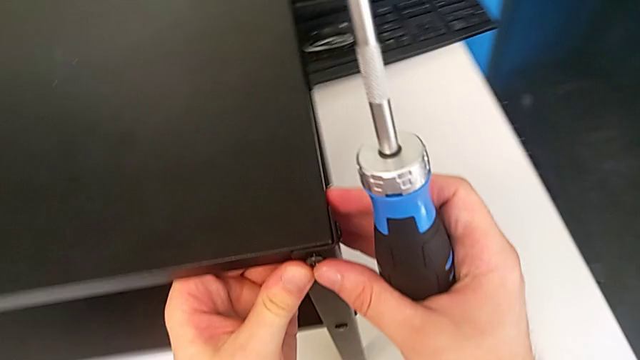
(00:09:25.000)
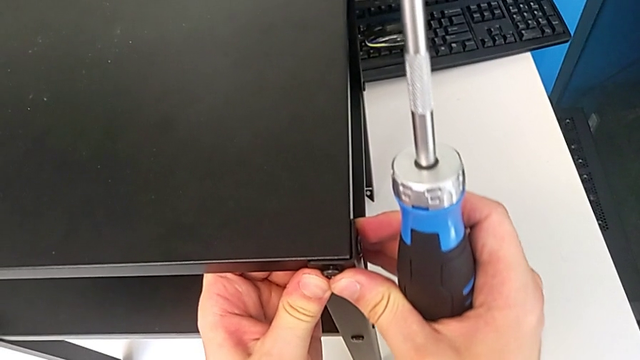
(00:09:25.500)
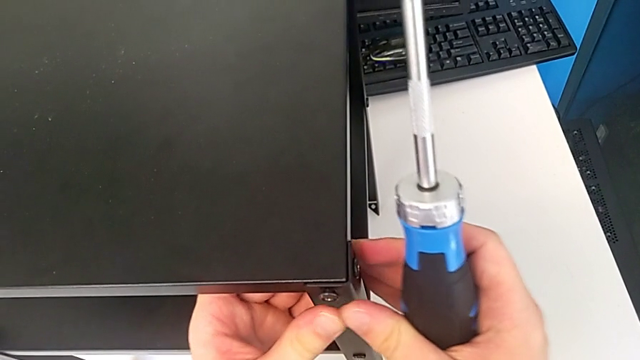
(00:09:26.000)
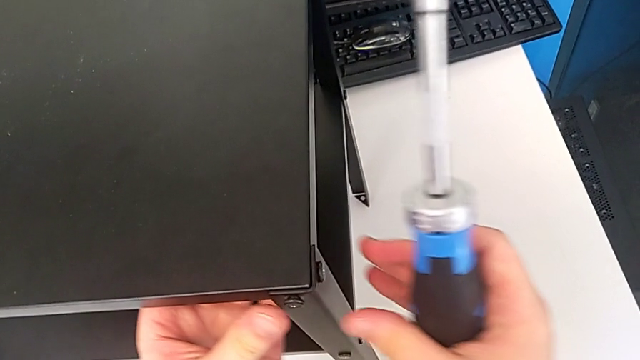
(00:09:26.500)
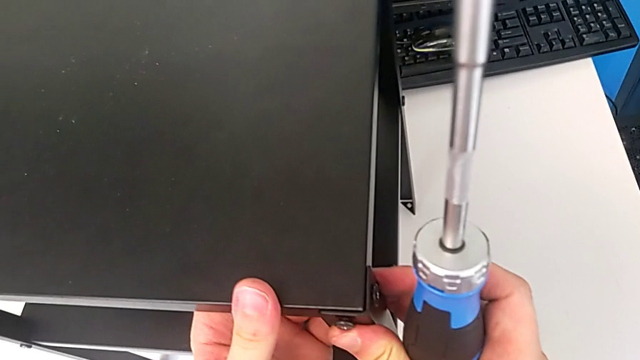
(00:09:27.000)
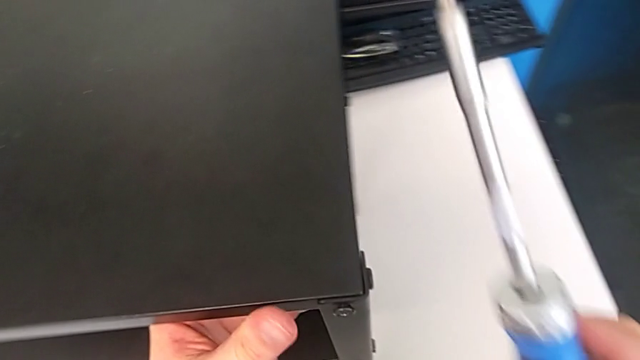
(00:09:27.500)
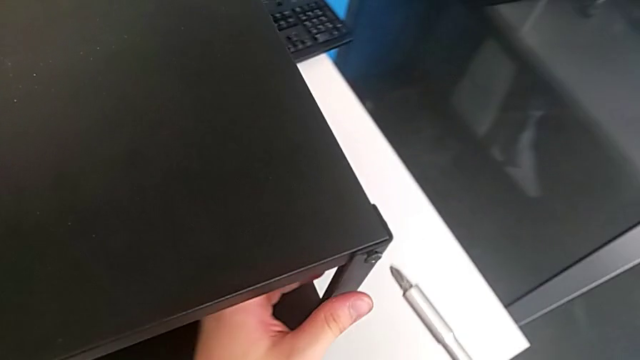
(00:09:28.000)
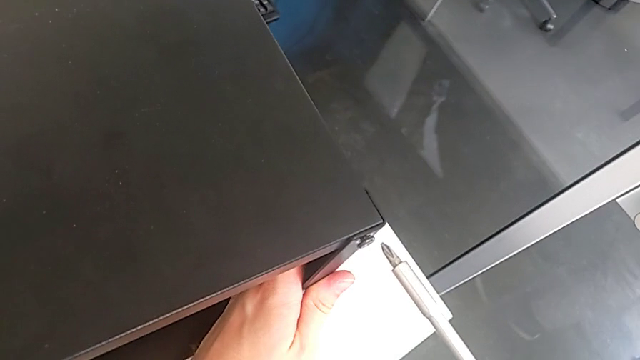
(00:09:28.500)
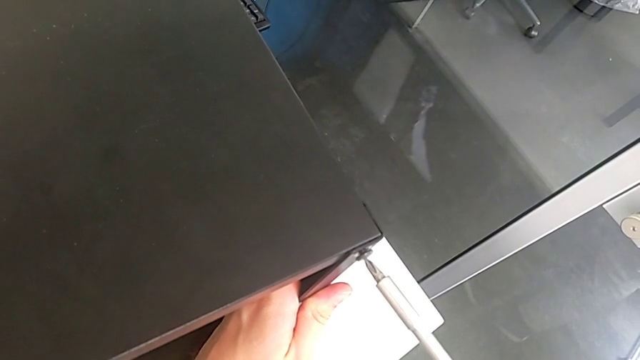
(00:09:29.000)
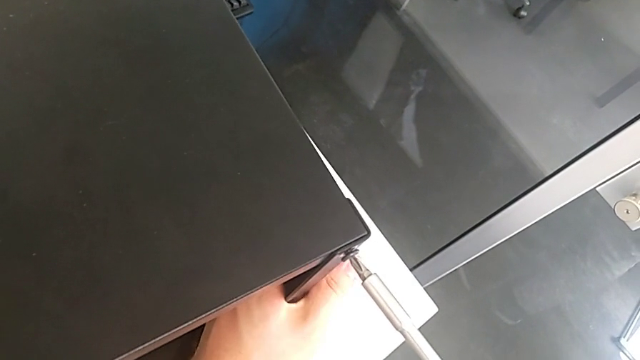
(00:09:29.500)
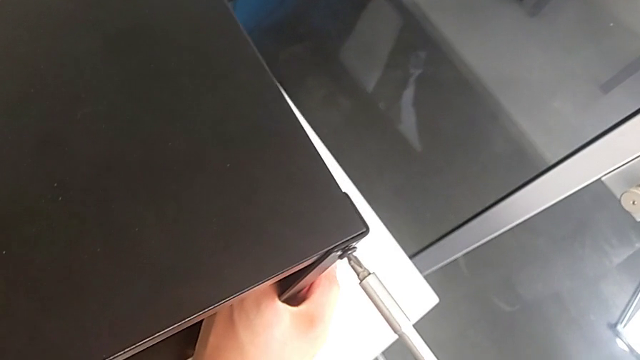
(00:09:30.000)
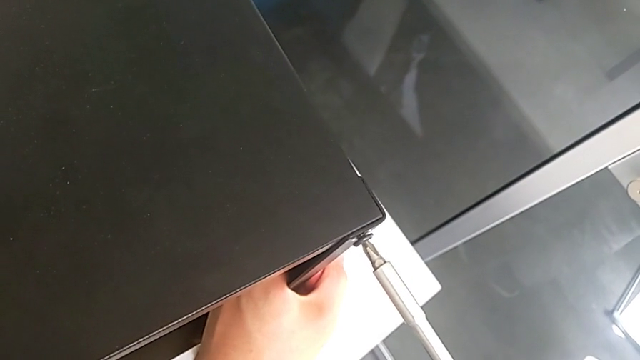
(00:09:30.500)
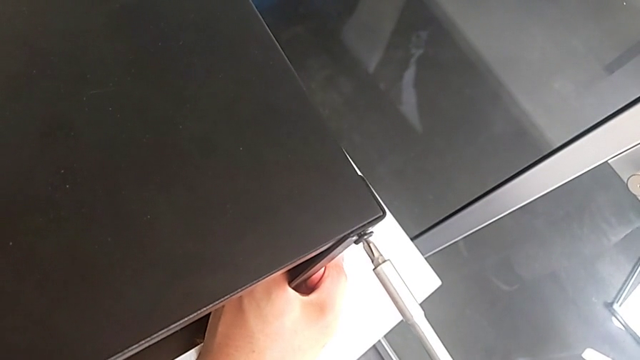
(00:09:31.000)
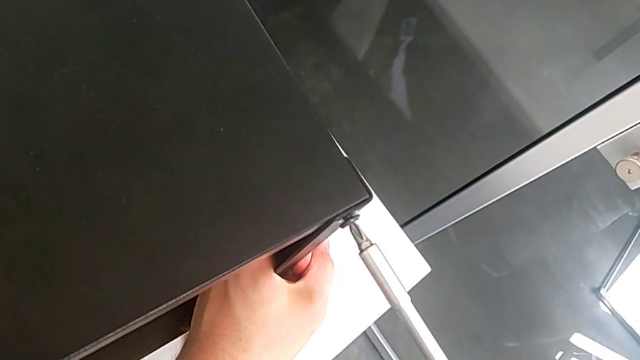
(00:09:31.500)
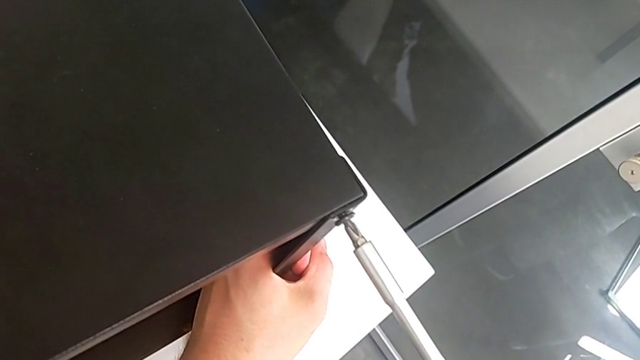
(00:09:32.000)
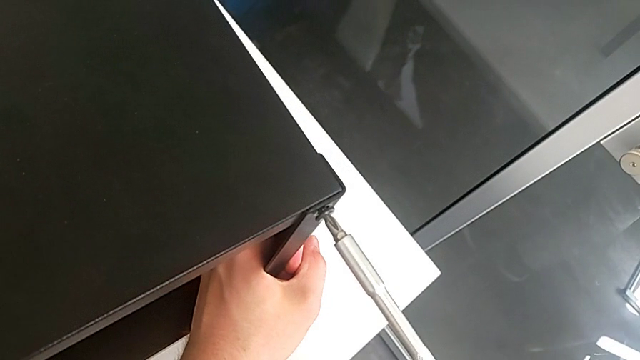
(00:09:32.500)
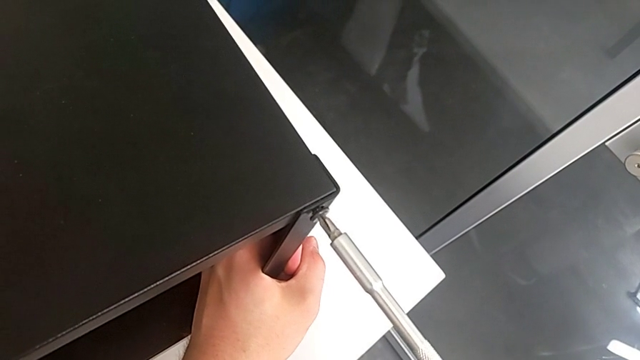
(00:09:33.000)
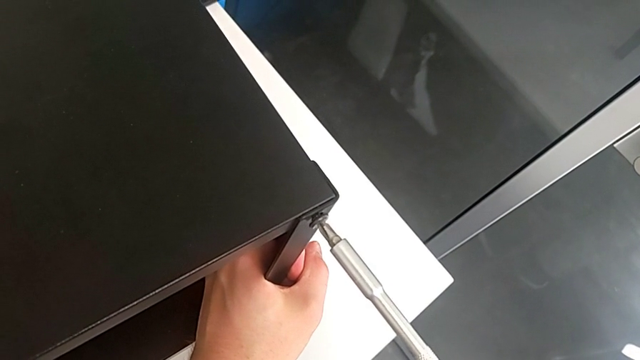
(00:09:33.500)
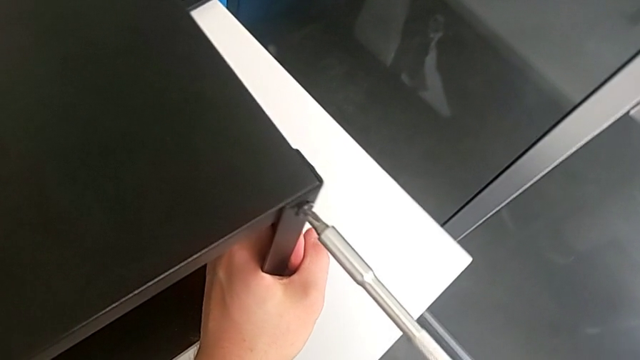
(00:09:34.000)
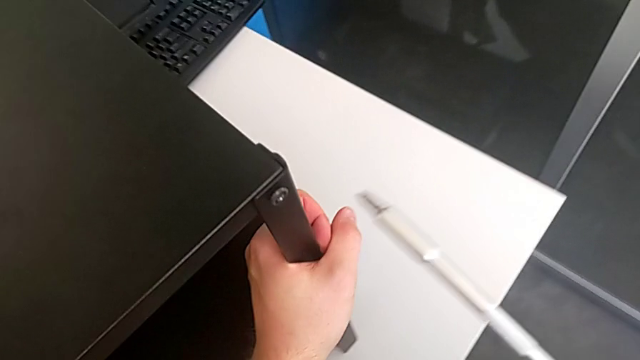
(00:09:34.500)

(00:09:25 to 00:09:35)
The camera wearer is tightening the fifteenth screw using the screwdriver. They inspect the fifteenth hex socket head and screw it.

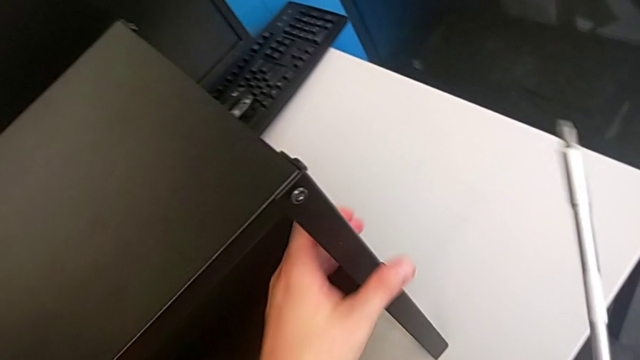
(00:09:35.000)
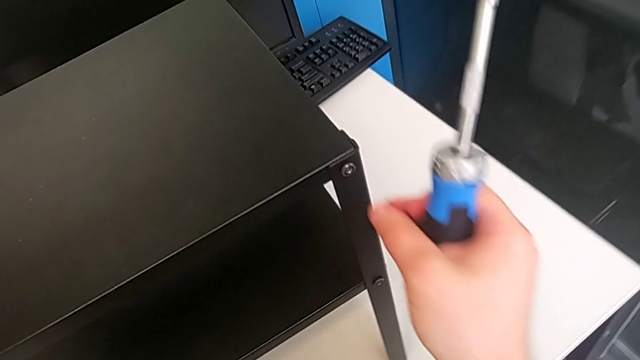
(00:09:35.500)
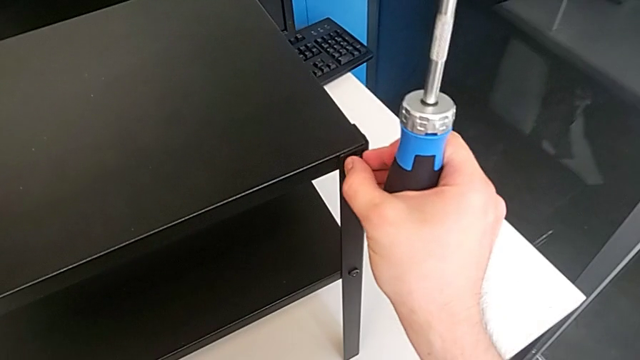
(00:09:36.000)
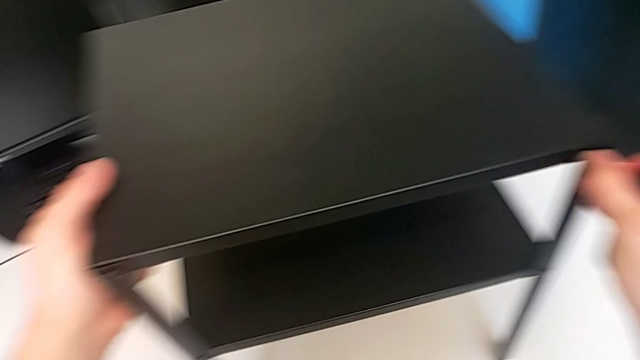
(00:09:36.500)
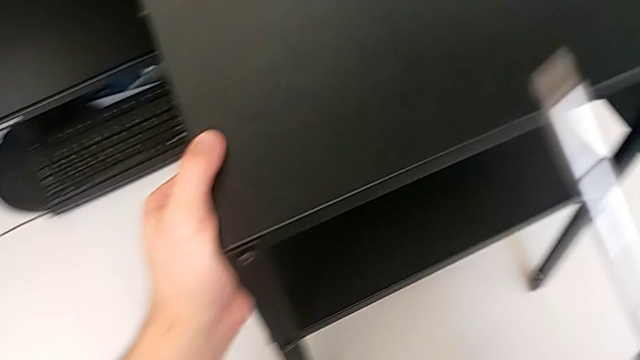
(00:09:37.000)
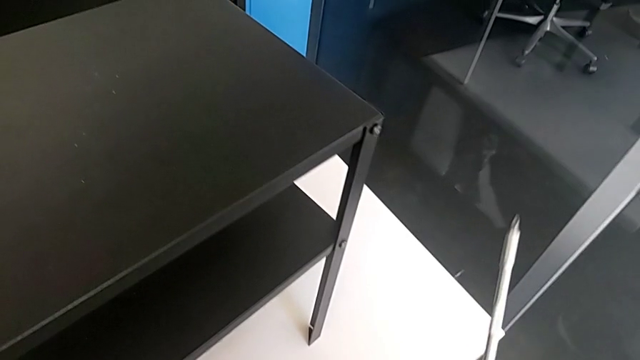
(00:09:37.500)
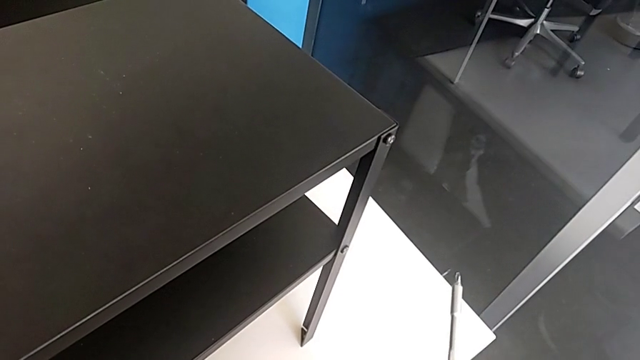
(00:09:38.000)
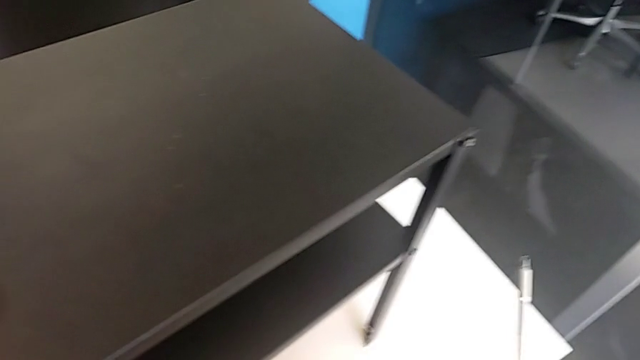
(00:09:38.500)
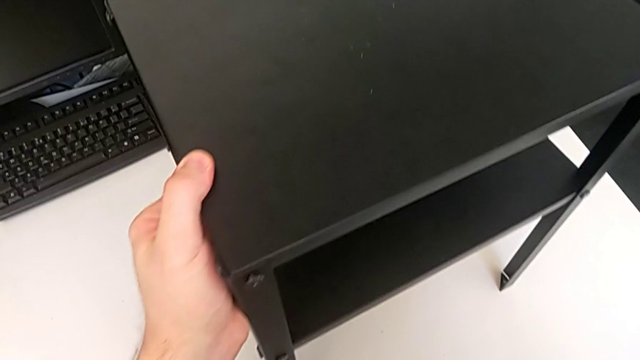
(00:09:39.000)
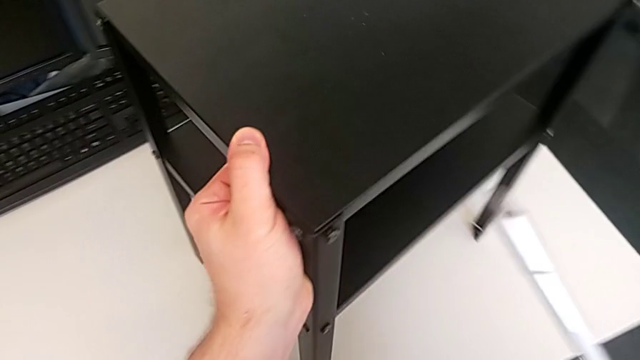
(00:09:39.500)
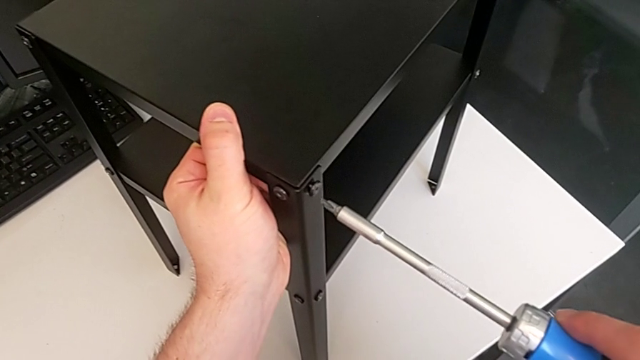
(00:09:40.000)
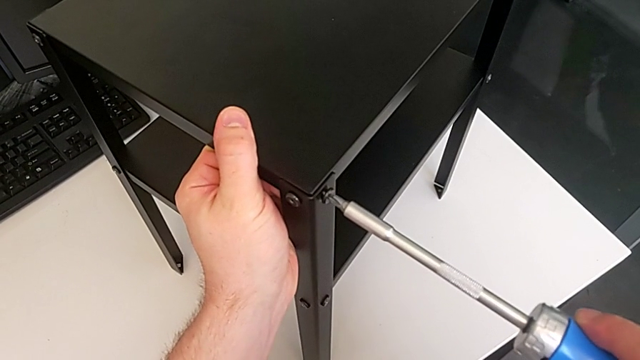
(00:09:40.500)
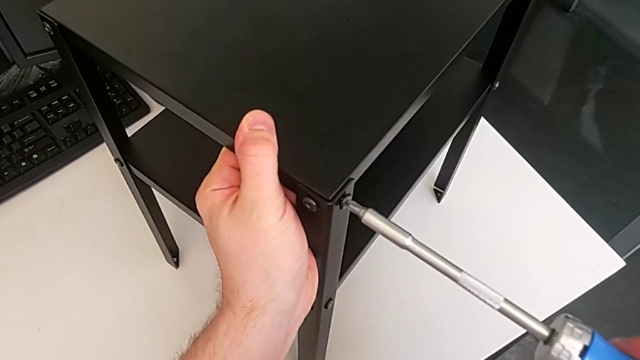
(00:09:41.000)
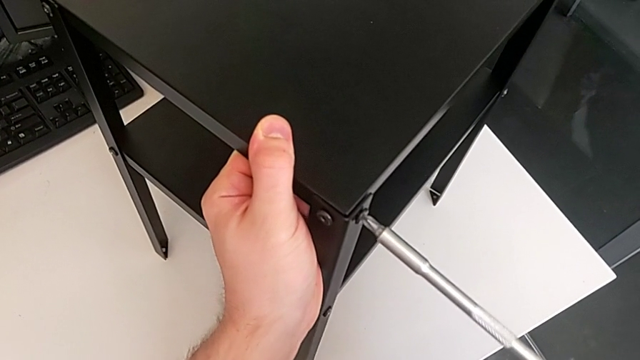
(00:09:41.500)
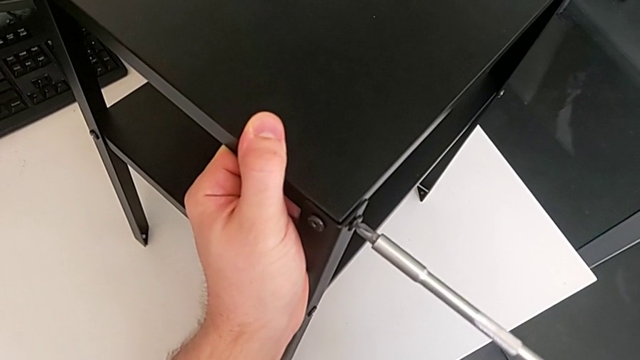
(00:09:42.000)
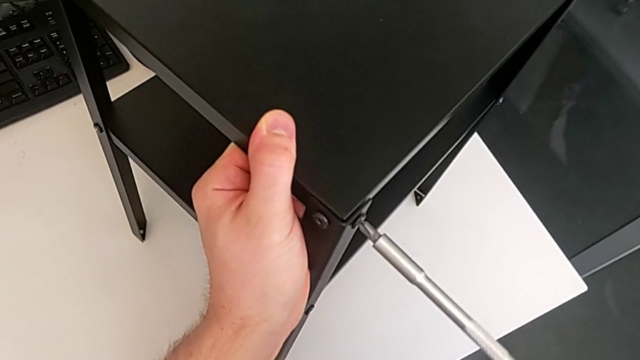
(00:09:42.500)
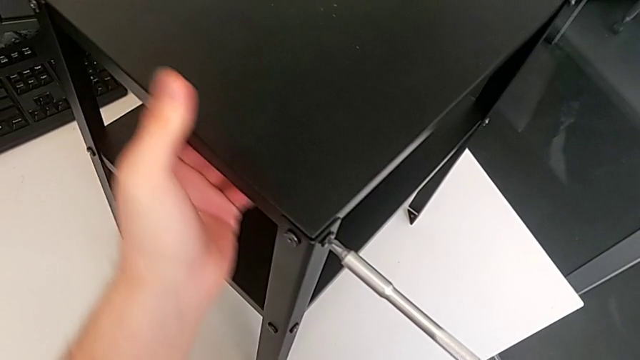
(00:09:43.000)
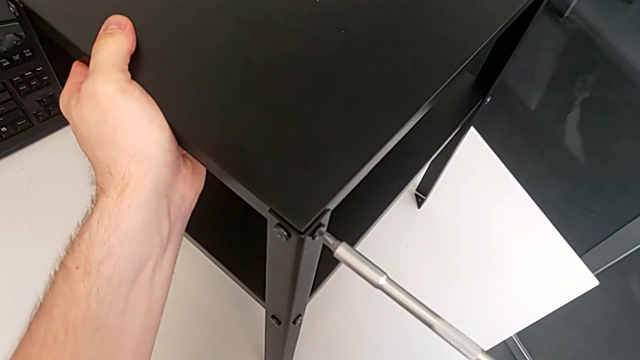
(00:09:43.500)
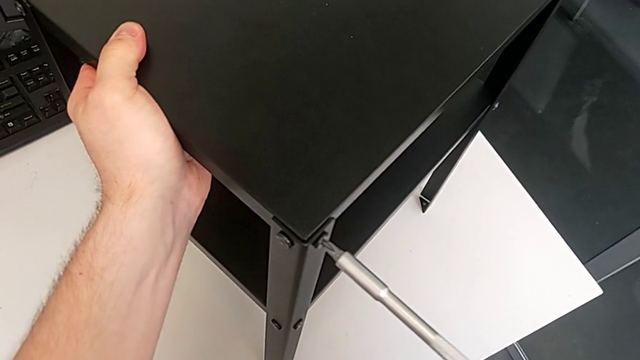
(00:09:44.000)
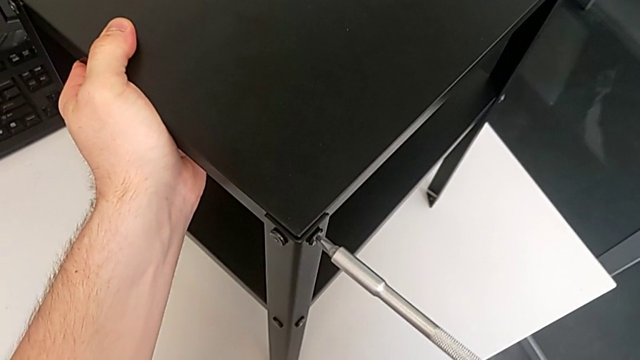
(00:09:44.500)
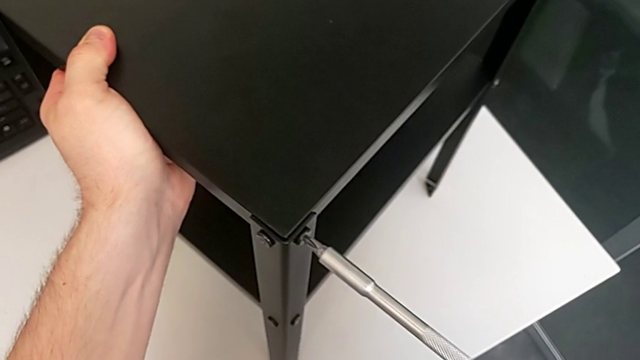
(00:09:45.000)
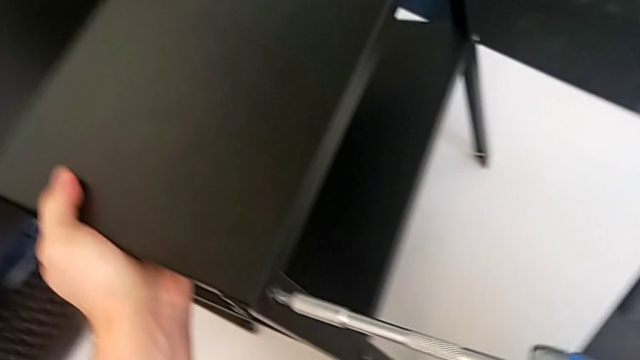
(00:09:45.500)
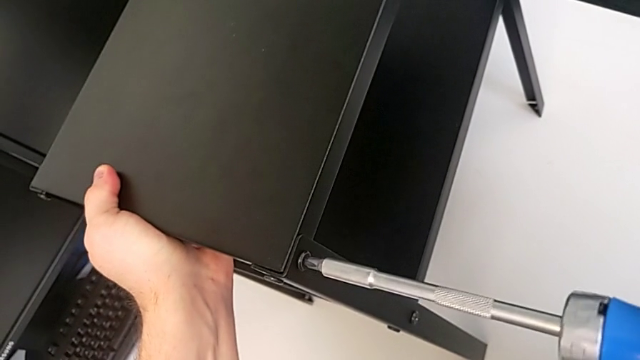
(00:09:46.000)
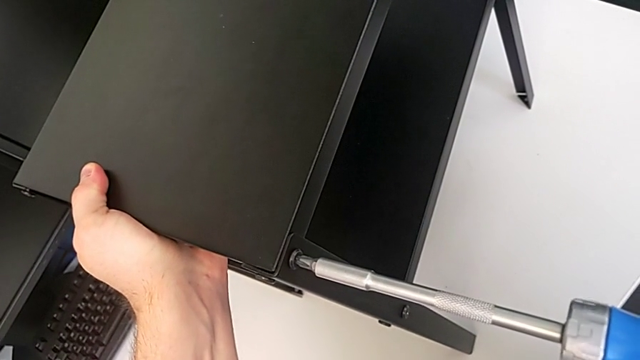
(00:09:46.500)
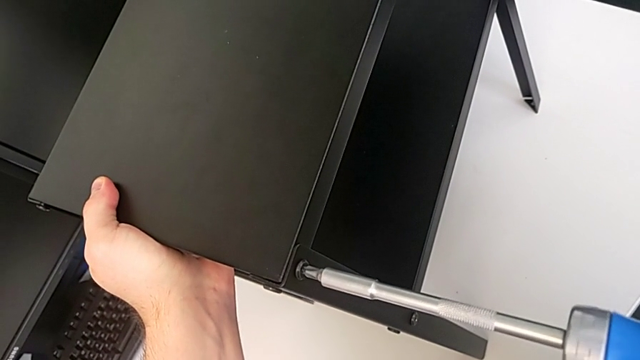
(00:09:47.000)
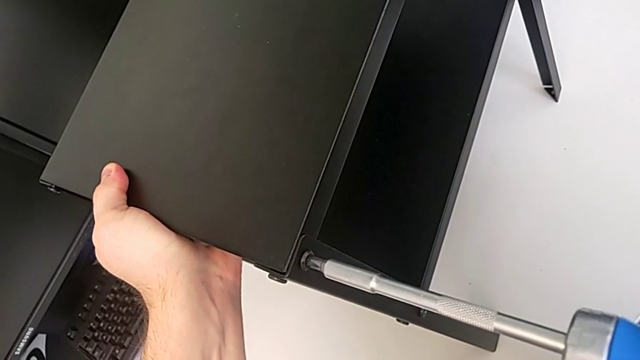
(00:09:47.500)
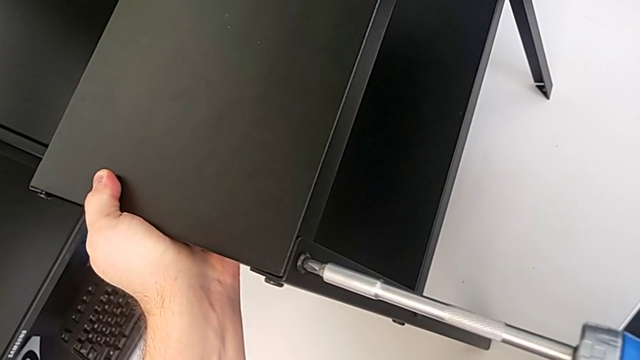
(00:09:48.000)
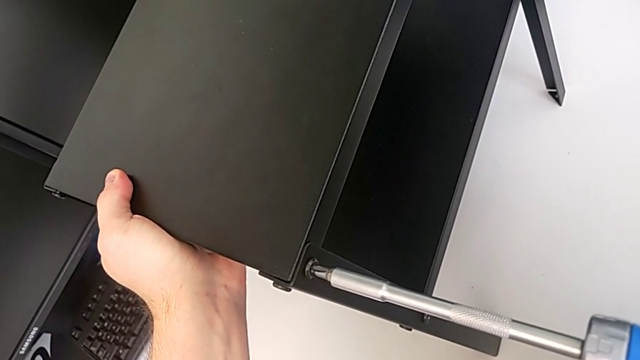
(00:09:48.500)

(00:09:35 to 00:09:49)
The camera wearer is tightening the 16th screw with a screwdriver. They rotate the tray, hold it and begin to screw the sixteenth hex socket head.
